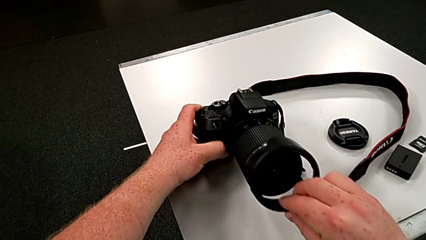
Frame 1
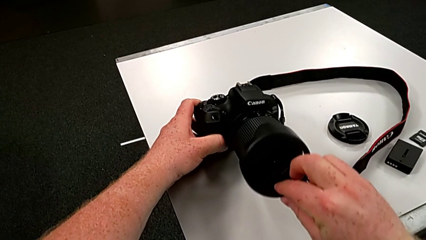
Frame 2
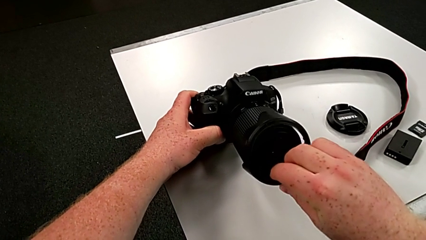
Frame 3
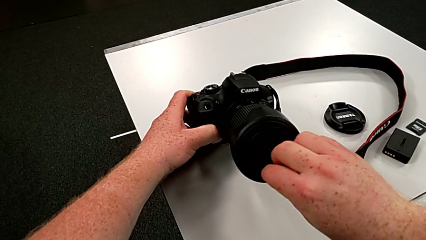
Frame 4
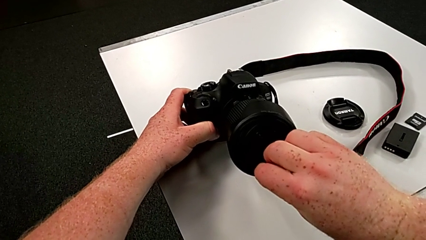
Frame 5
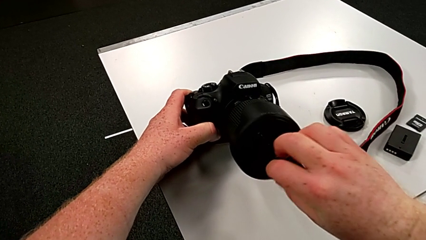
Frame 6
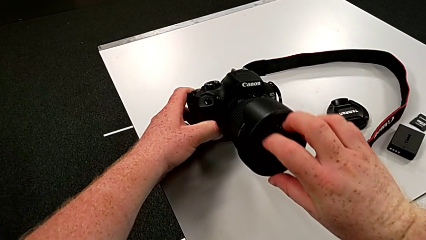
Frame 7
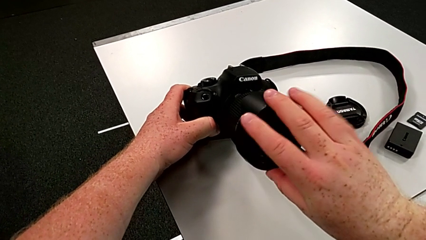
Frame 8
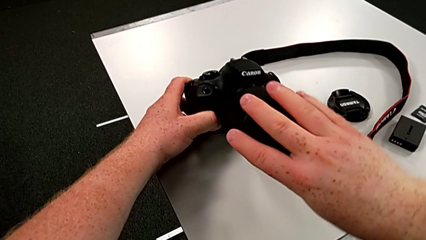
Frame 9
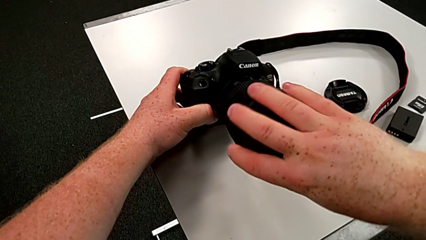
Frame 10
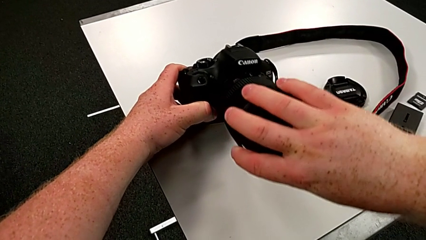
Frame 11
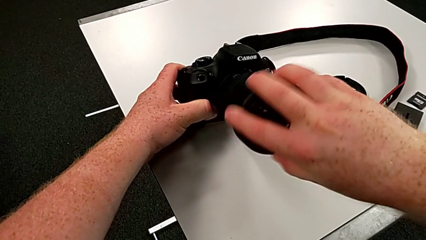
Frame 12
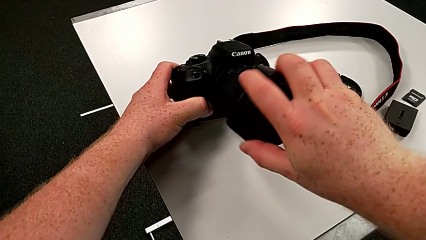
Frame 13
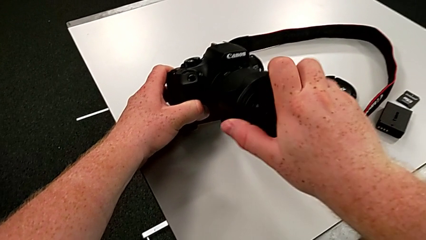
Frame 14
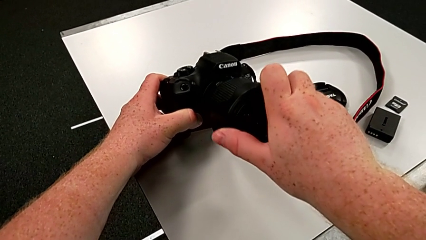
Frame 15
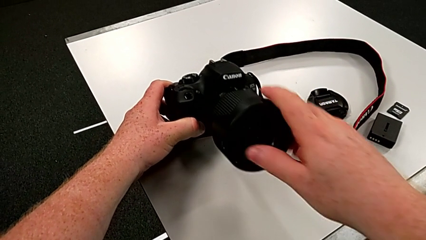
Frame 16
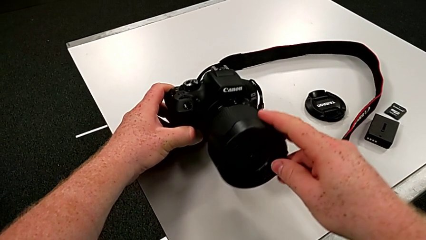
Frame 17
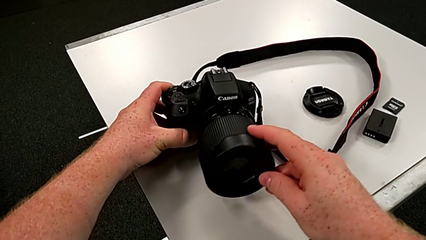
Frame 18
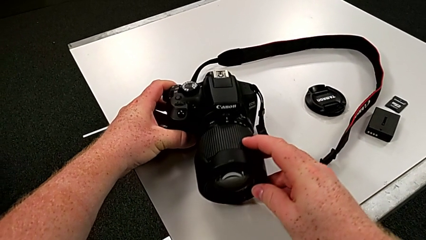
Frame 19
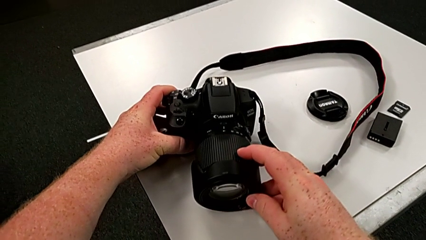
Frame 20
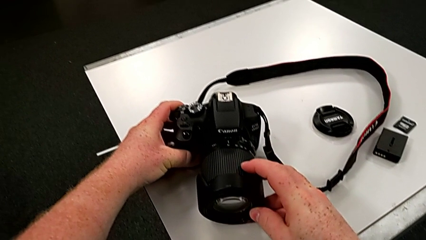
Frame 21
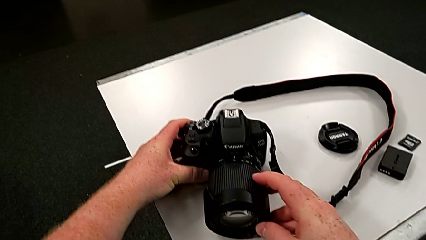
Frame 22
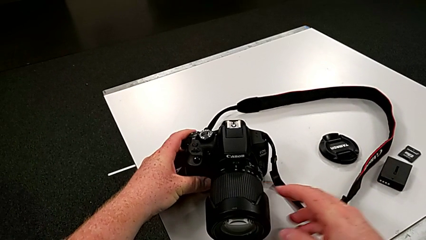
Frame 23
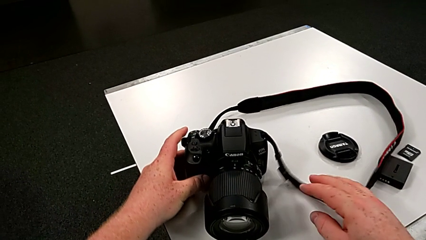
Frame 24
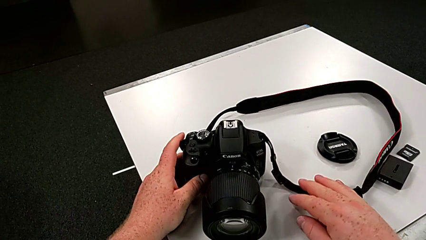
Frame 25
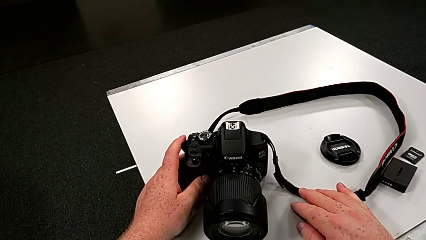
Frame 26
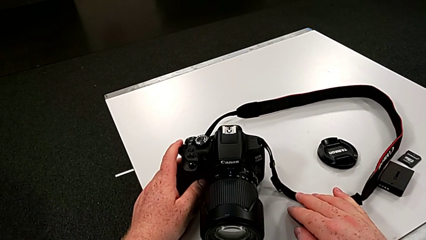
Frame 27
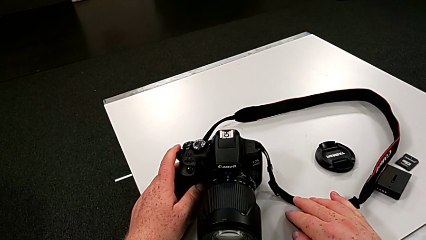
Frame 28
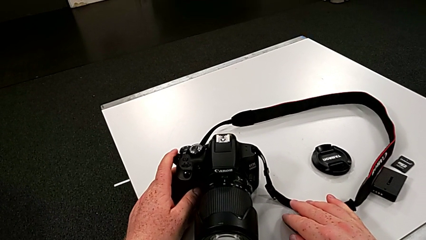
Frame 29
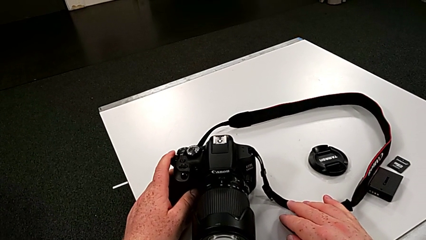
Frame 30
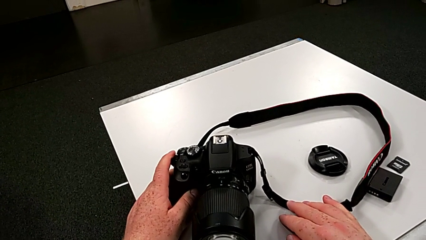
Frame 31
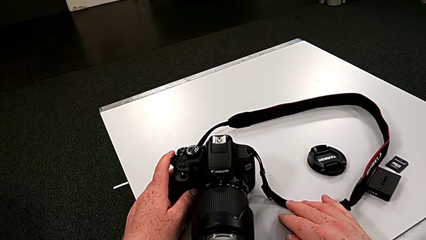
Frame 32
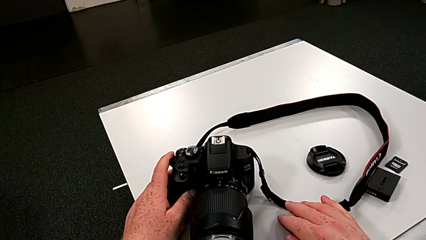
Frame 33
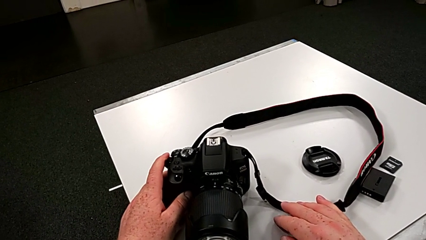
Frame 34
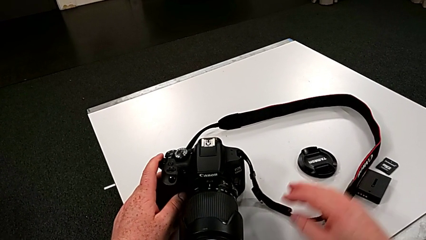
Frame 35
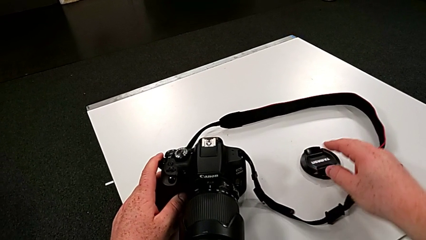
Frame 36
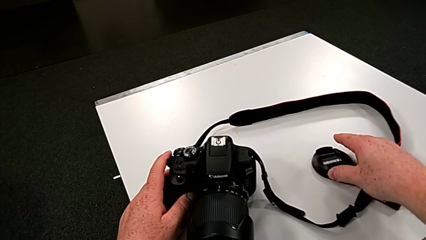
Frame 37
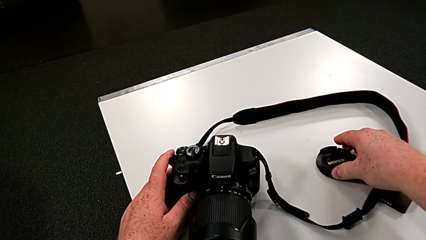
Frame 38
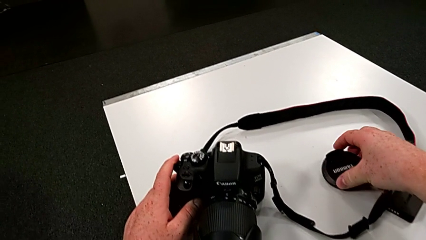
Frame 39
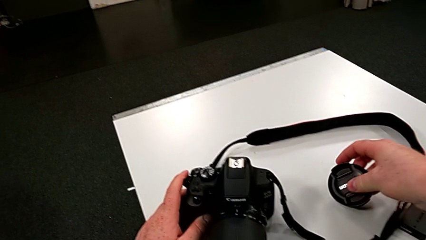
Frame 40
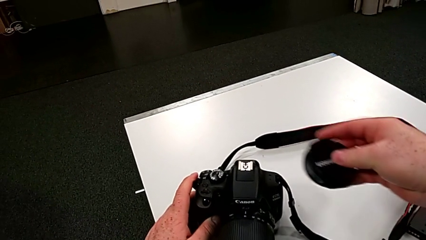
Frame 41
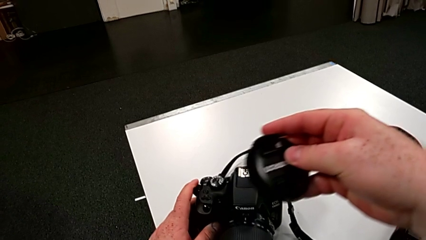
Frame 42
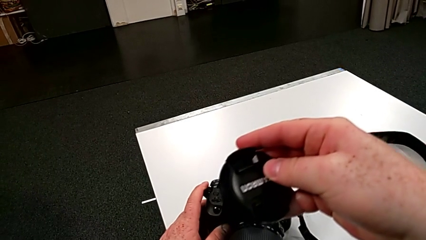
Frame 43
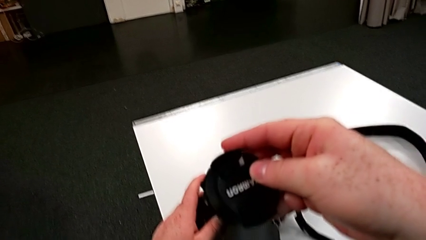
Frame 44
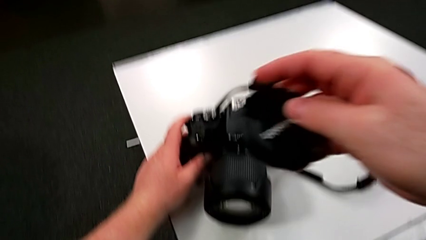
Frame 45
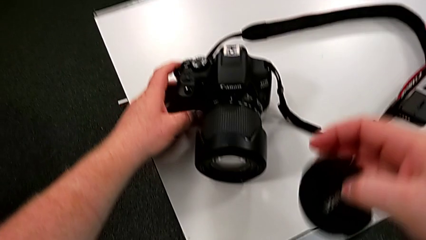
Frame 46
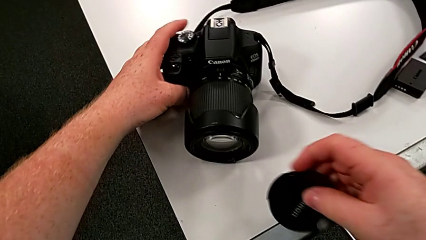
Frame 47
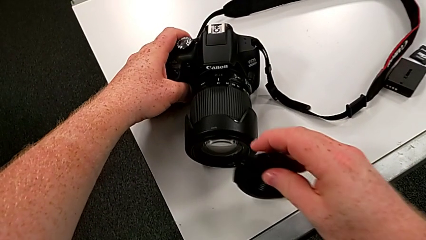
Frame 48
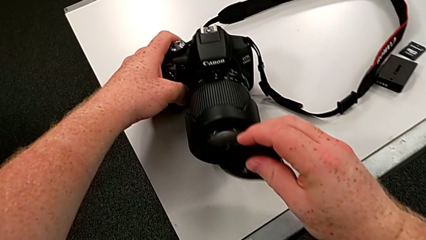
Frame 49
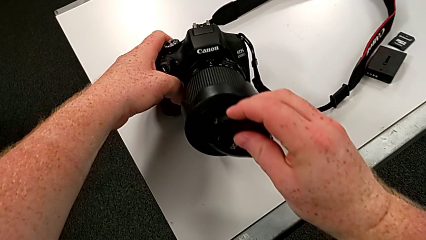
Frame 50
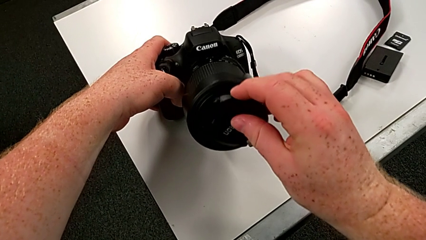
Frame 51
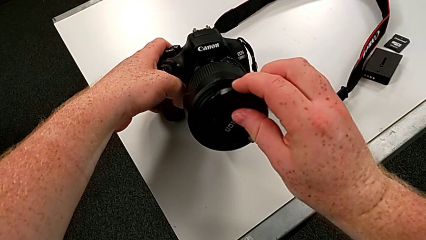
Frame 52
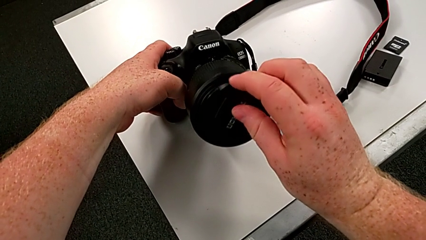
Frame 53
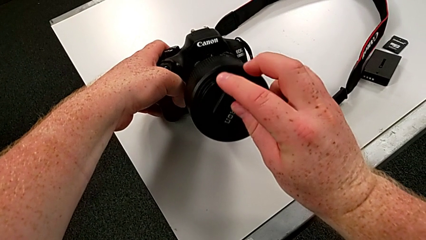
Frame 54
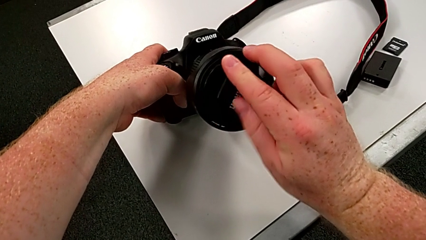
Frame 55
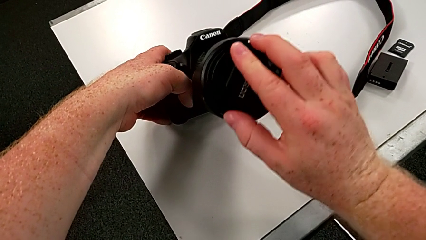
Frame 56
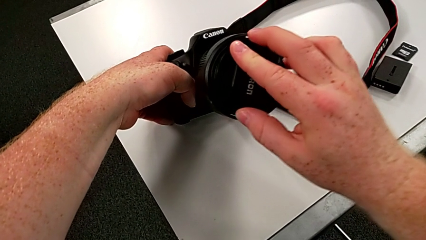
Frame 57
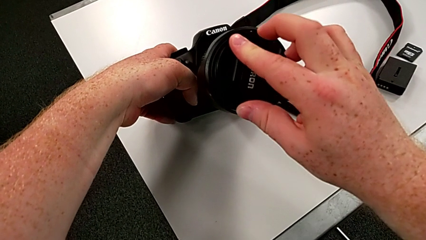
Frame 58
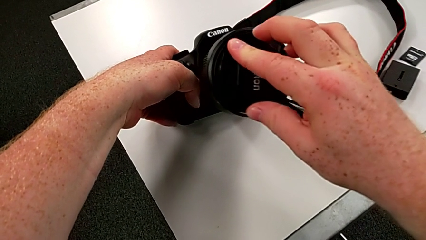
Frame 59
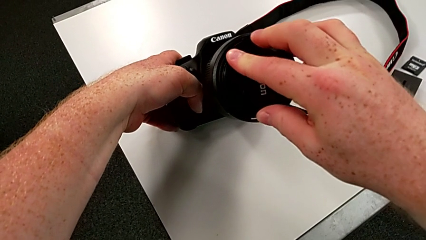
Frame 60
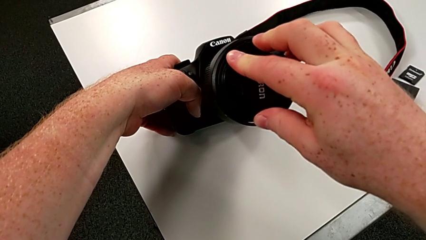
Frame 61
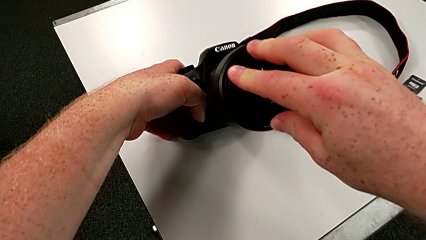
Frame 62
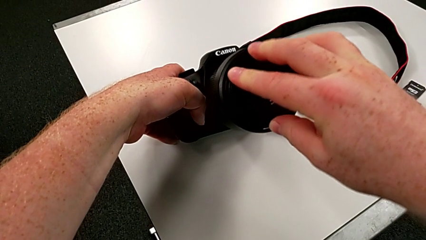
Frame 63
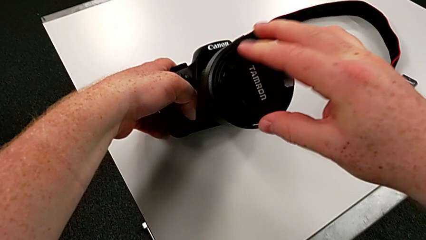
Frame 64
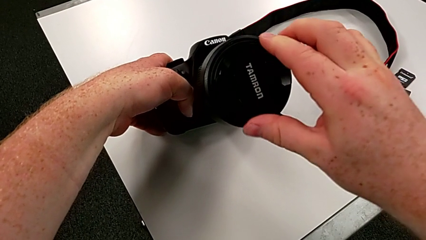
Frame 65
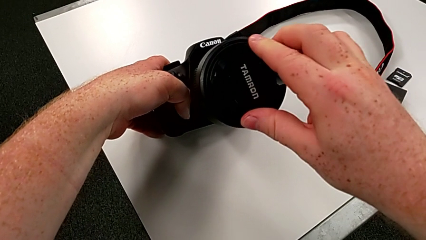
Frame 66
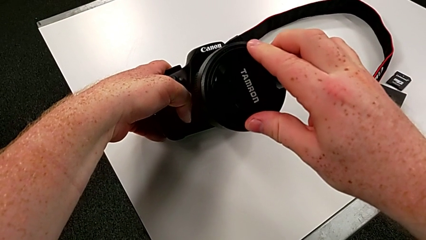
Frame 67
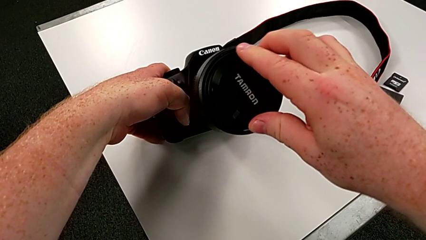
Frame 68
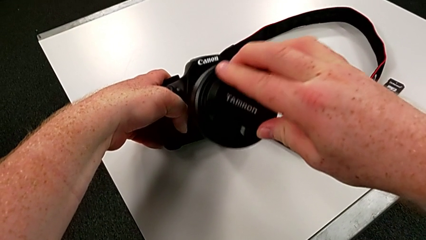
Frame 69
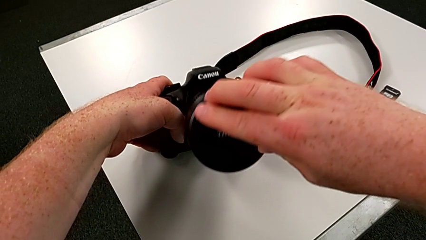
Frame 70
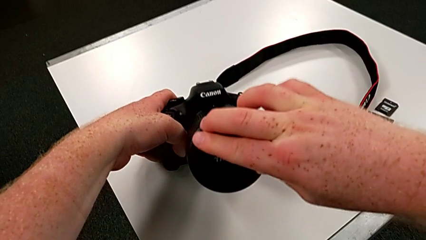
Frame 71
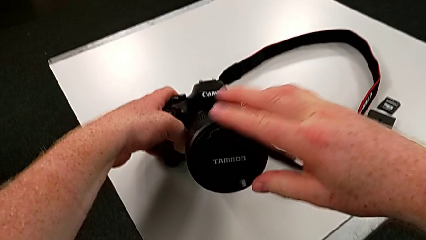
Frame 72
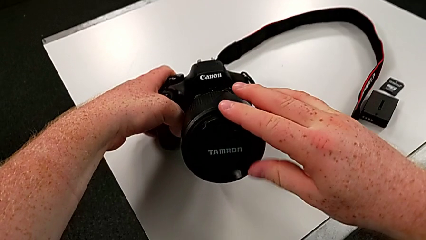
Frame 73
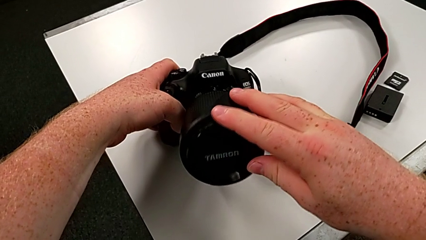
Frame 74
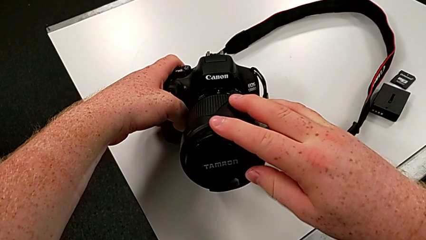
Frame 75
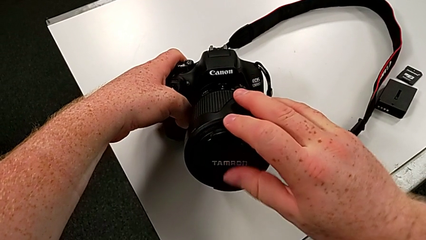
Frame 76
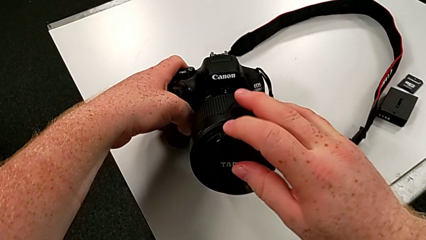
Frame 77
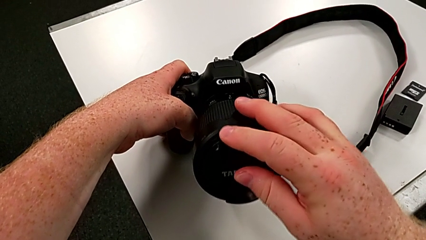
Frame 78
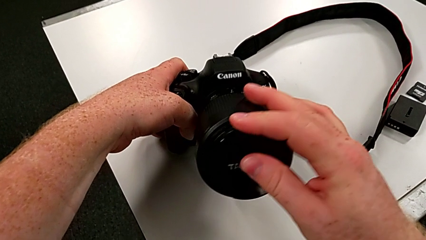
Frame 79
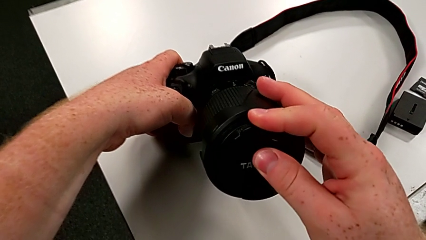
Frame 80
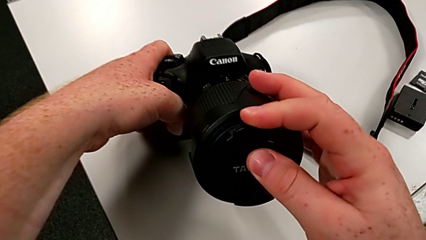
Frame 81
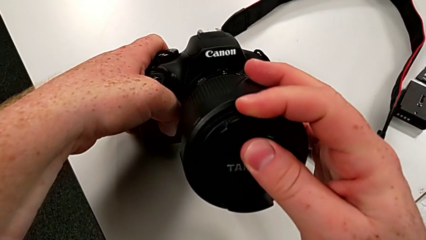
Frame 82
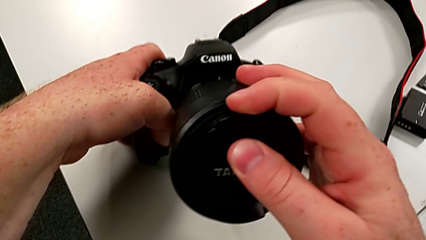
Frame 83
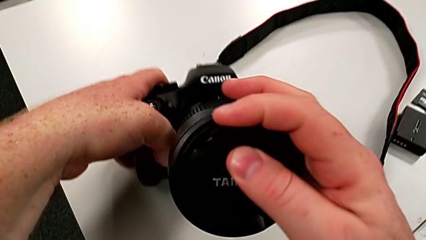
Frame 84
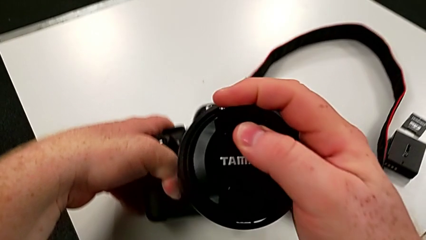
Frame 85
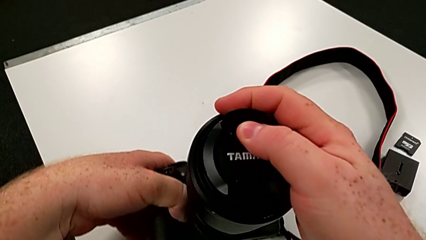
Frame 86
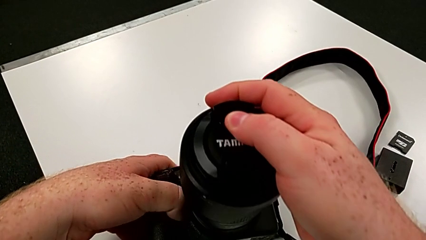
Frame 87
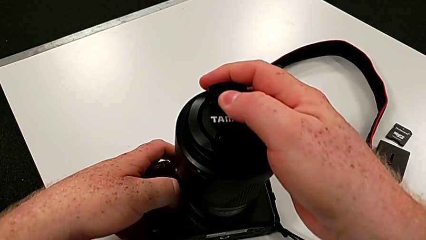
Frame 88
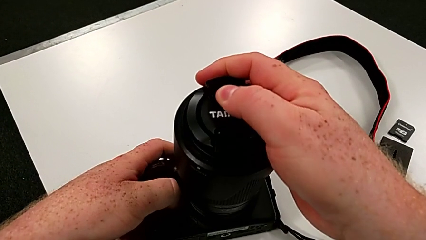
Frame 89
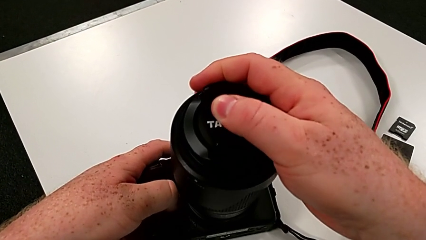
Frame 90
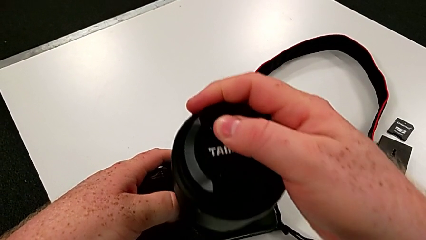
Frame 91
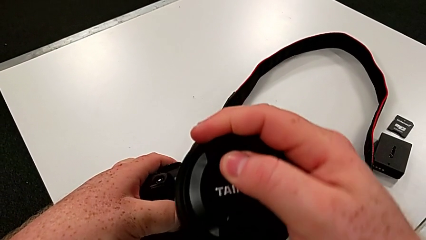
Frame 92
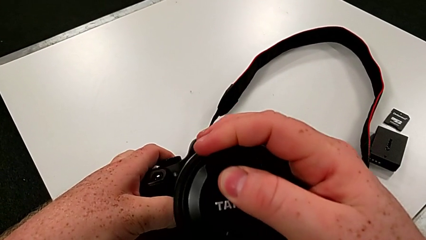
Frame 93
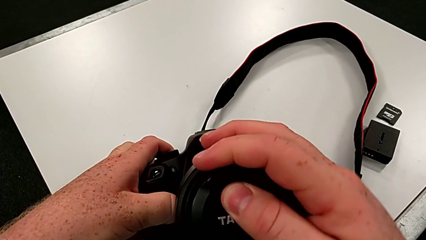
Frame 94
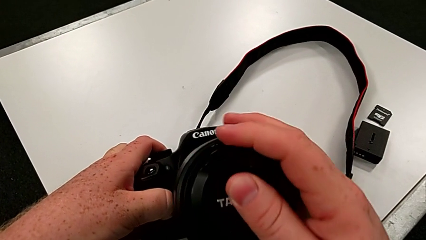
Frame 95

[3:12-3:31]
The camera wearer is attaching the cover to the DSLR. They assemble the lens cover, grab it and assemble it.
